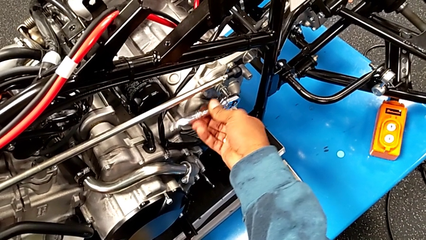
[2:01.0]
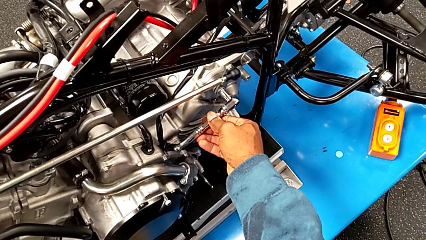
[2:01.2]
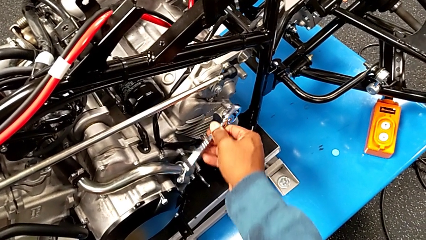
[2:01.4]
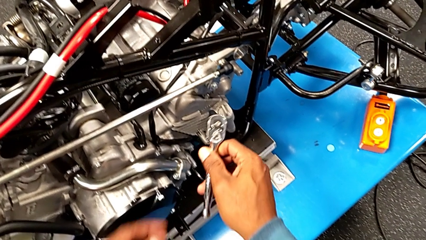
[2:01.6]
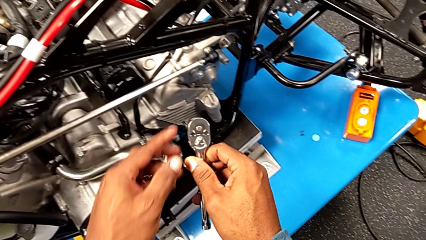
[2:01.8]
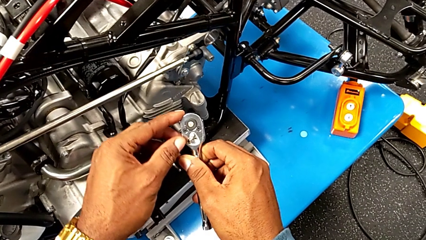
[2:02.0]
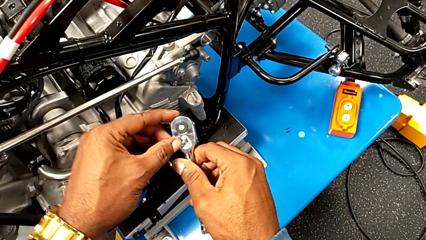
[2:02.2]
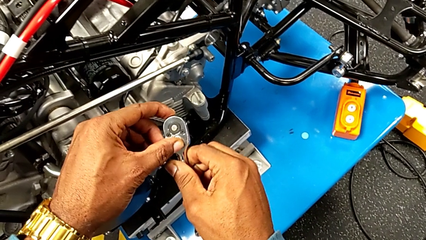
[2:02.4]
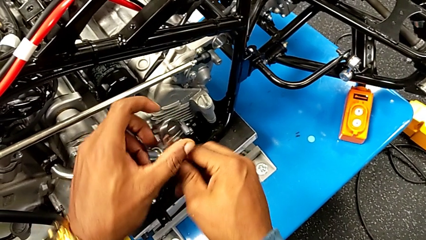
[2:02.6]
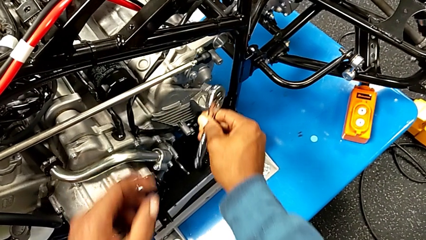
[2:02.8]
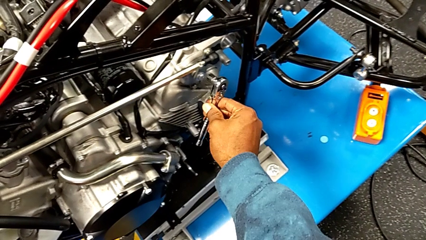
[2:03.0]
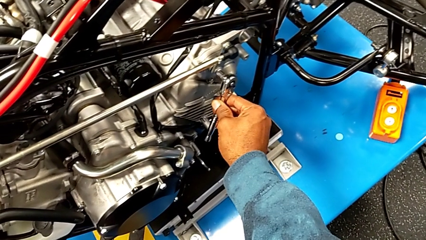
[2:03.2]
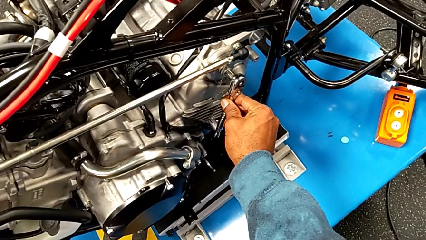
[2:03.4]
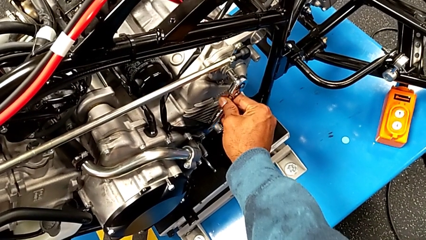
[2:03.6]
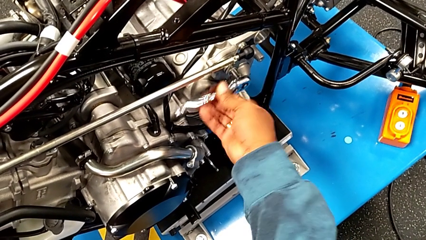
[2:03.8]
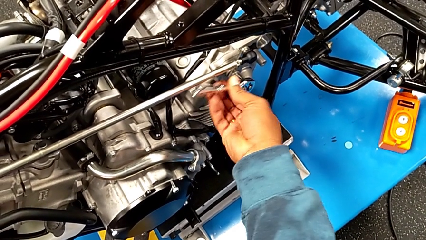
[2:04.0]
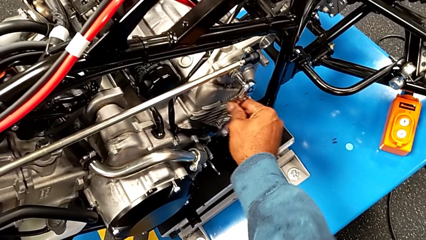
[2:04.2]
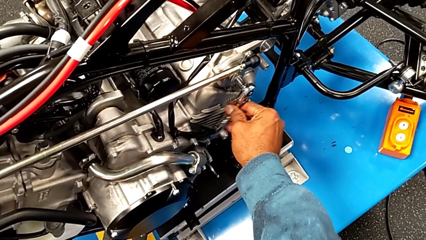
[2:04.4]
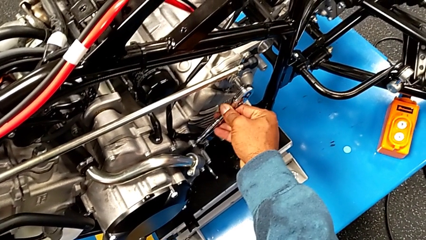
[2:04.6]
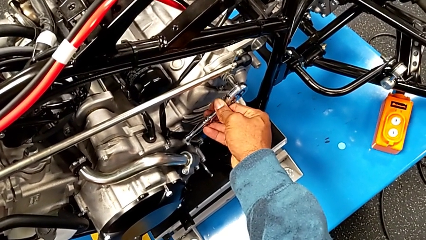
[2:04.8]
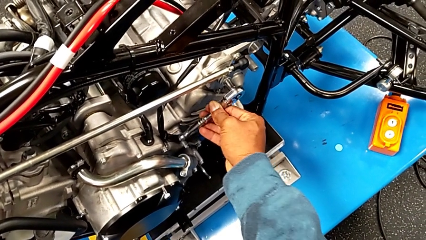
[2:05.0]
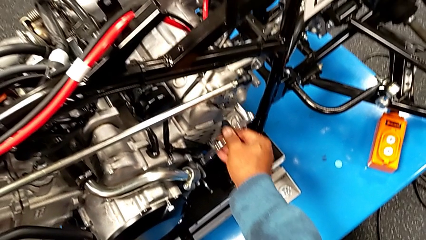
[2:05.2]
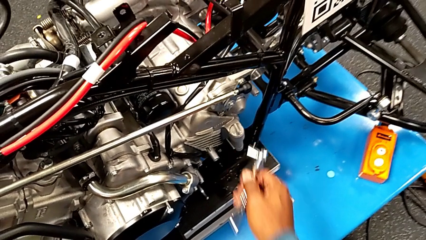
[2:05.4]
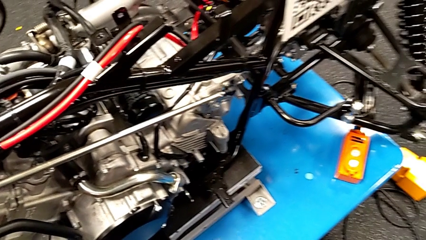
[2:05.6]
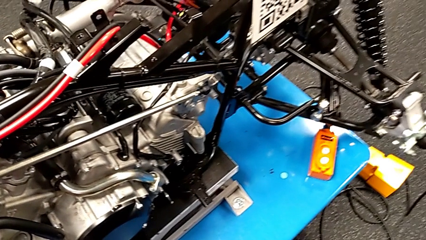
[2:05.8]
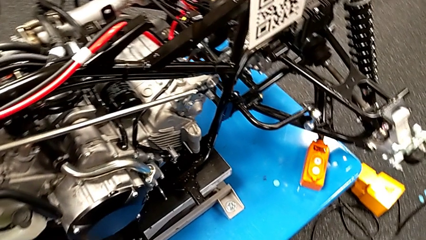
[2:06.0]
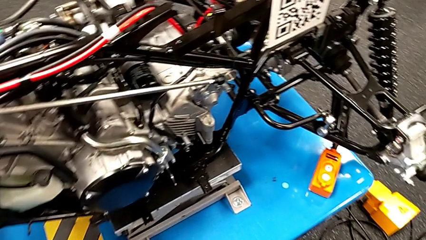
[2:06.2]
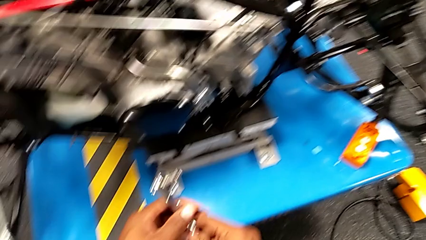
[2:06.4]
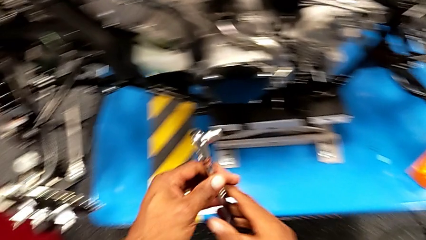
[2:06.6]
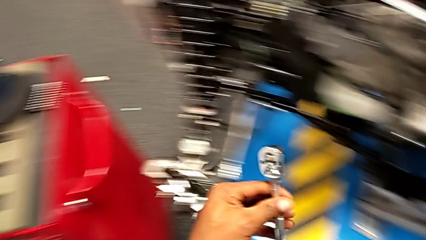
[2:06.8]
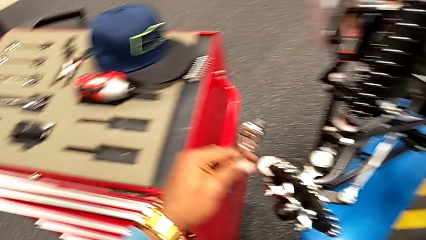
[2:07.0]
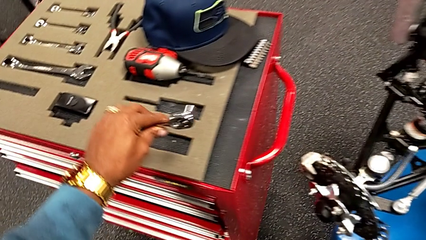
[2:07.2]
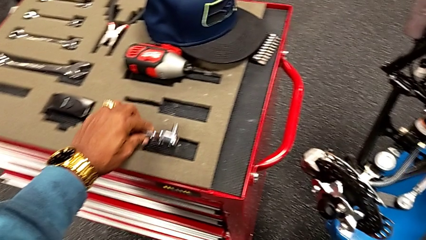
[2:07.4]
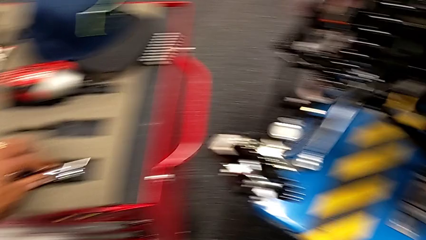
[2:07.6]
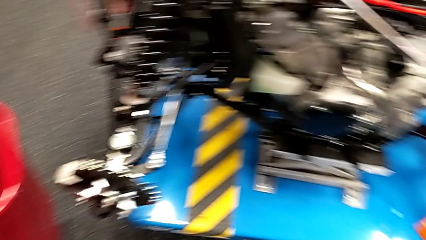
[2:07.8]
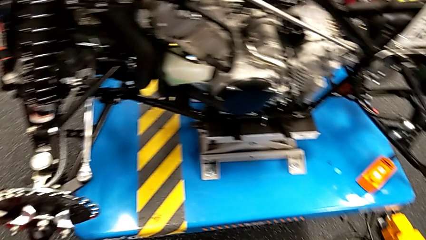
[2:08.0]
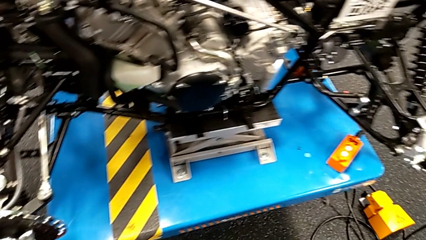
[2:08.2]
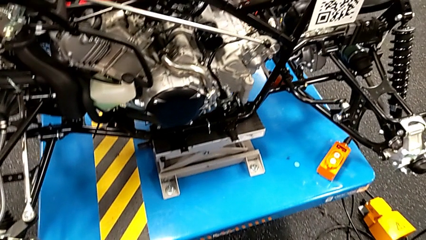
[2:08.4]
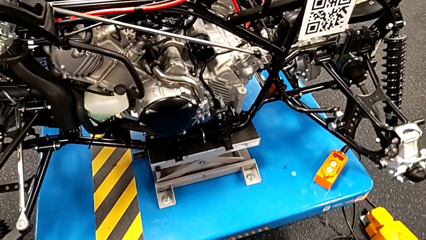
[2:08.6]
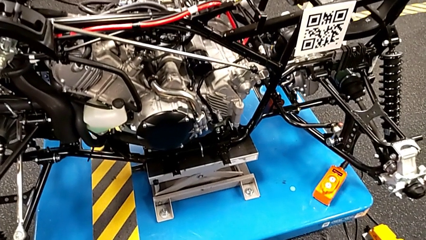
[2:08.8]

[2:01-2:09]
The camera wearer is using the ratchet to screw the bolt. They withdraw the ratchet, slide the ratchet adjuster, insert the ratchet, screw the bolt, withdraw the ratchet and place it.

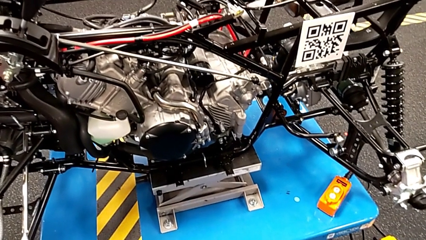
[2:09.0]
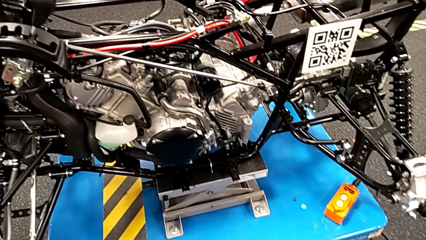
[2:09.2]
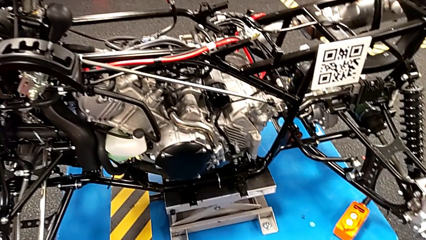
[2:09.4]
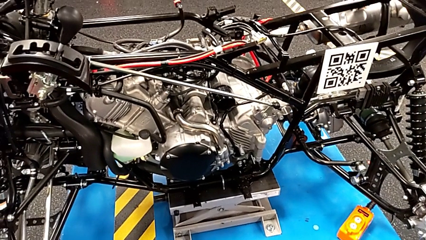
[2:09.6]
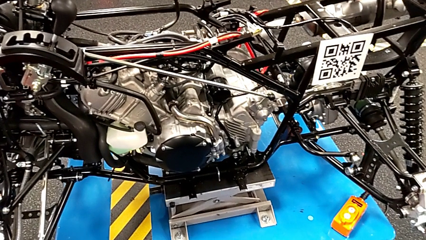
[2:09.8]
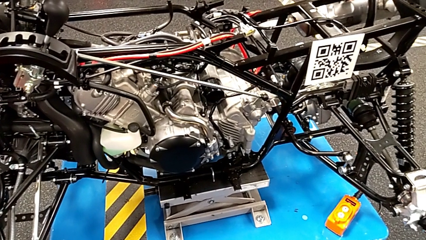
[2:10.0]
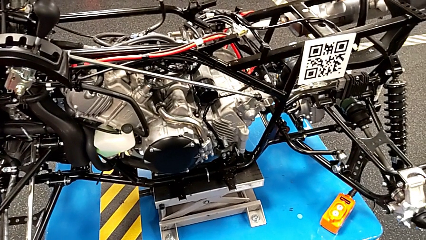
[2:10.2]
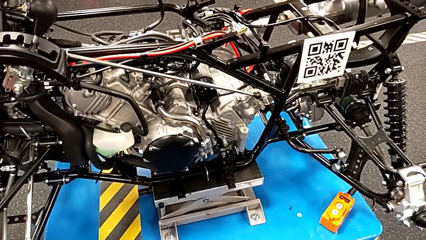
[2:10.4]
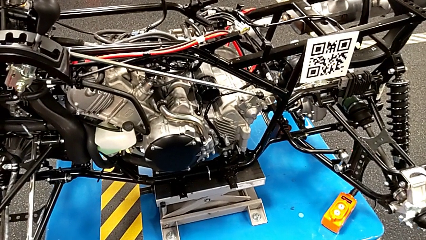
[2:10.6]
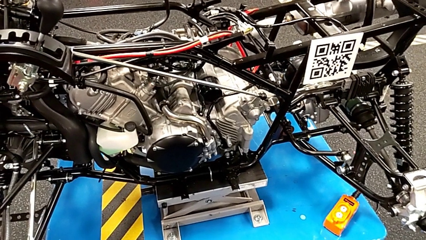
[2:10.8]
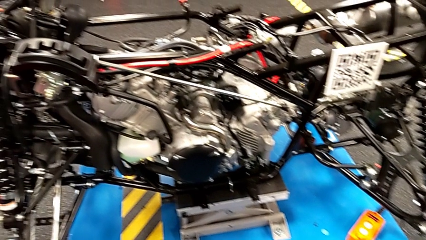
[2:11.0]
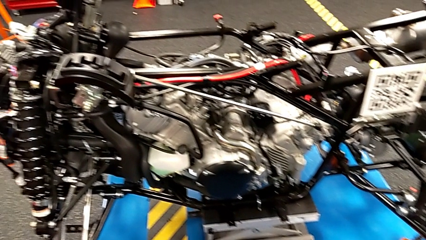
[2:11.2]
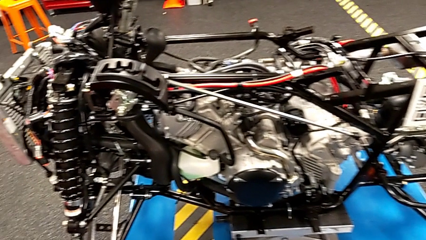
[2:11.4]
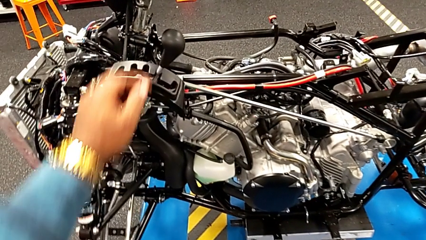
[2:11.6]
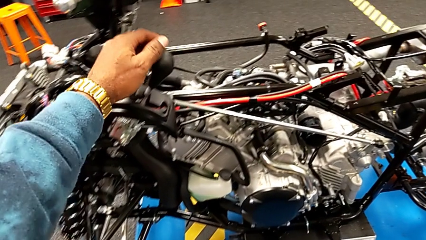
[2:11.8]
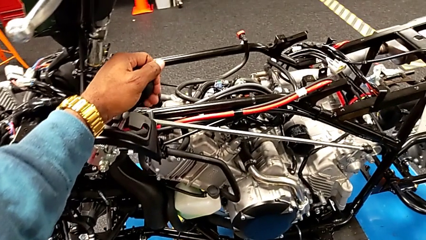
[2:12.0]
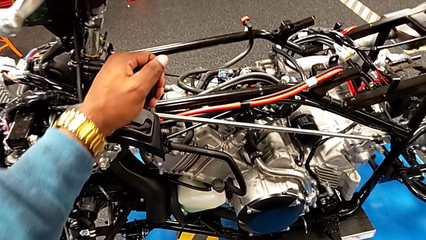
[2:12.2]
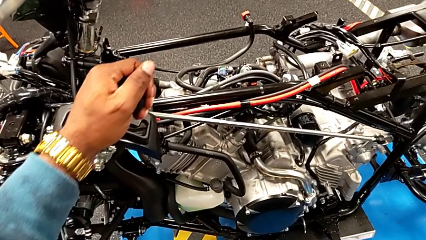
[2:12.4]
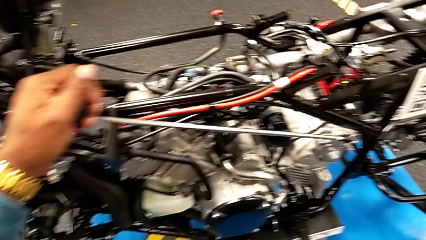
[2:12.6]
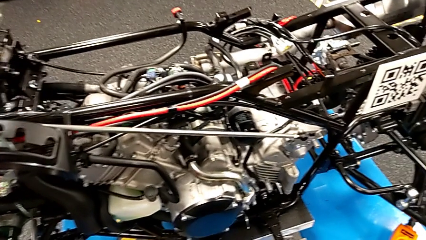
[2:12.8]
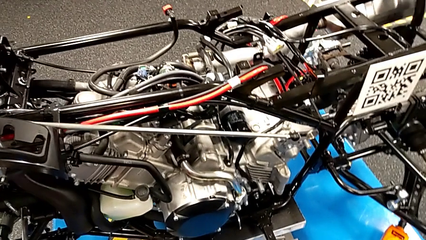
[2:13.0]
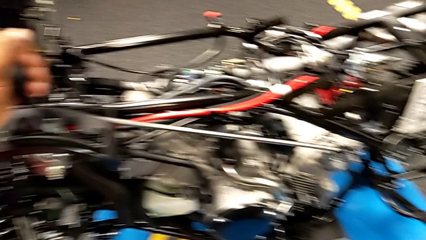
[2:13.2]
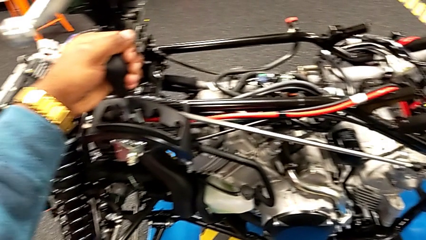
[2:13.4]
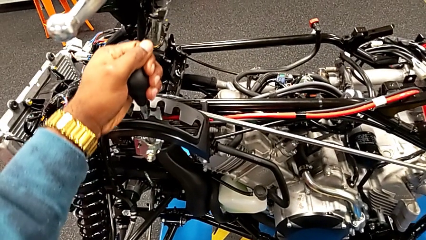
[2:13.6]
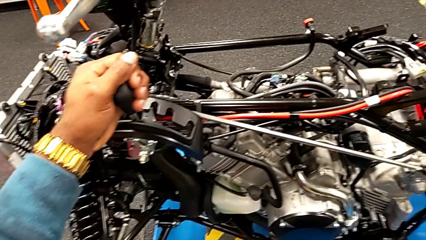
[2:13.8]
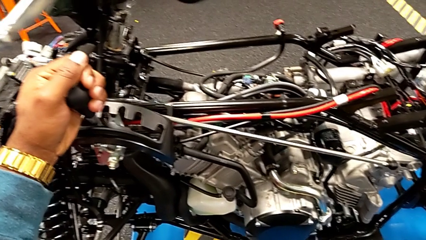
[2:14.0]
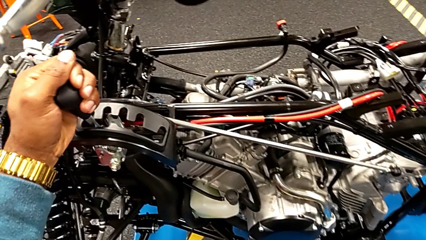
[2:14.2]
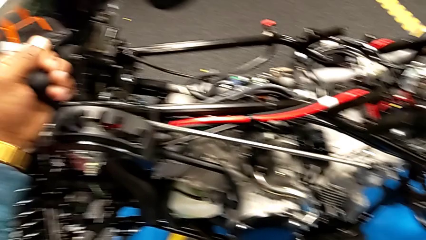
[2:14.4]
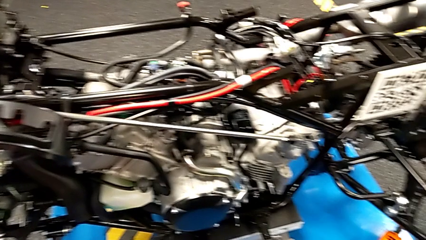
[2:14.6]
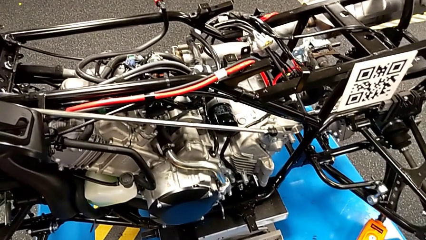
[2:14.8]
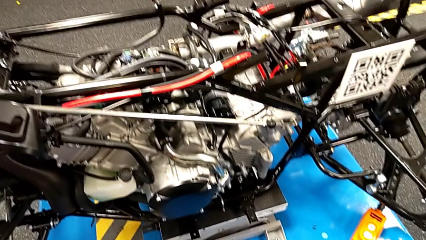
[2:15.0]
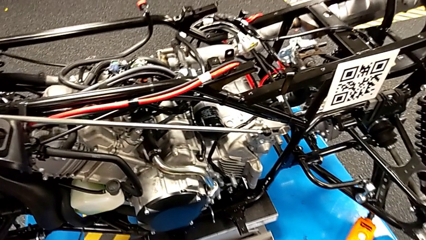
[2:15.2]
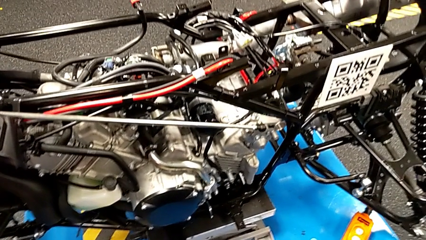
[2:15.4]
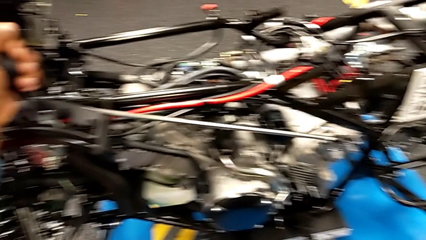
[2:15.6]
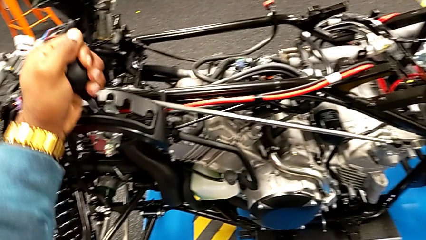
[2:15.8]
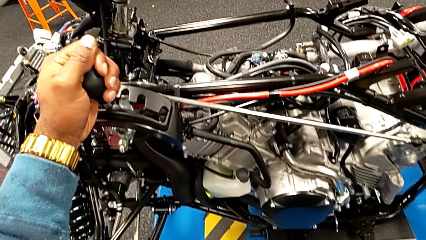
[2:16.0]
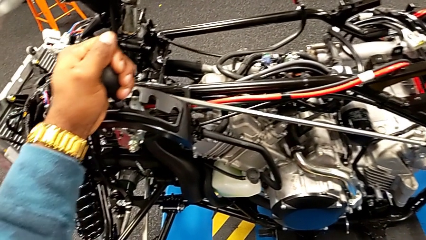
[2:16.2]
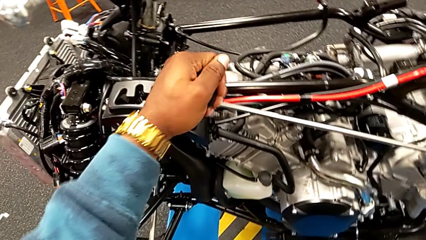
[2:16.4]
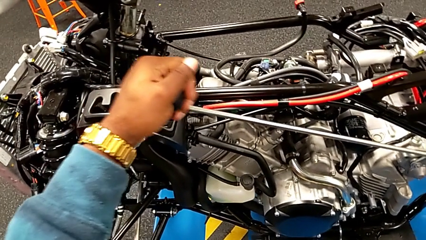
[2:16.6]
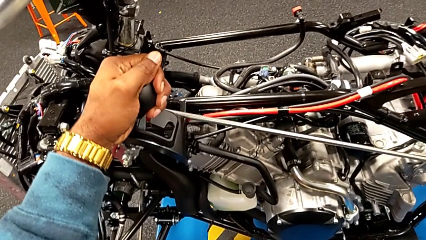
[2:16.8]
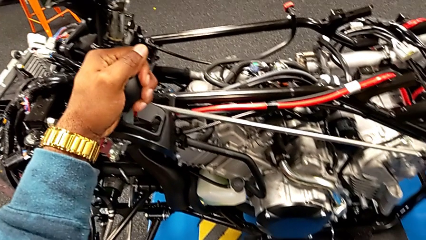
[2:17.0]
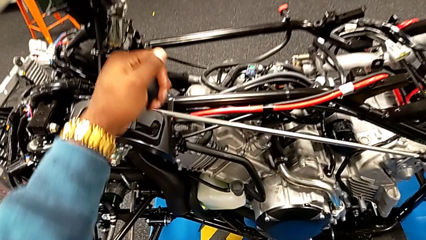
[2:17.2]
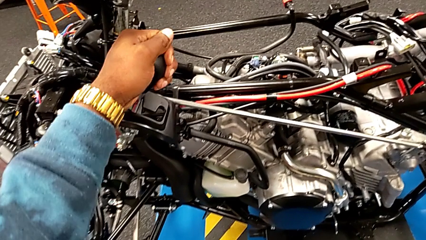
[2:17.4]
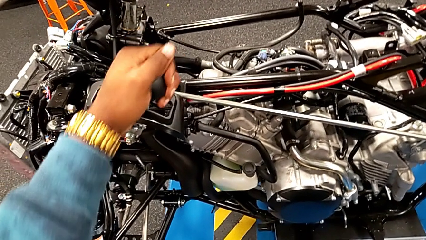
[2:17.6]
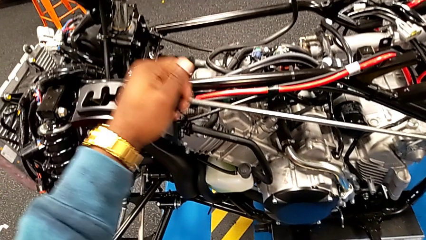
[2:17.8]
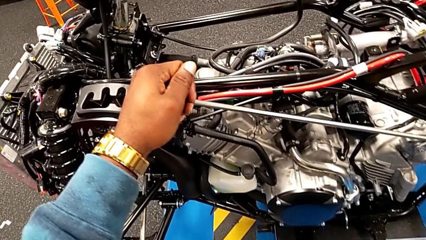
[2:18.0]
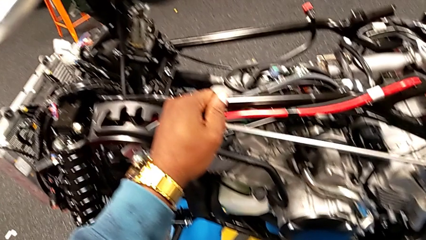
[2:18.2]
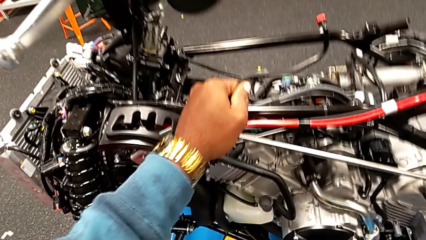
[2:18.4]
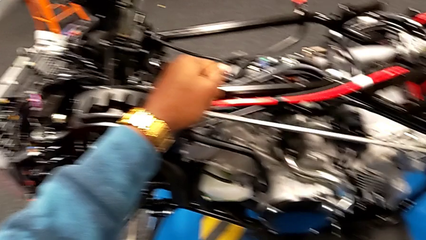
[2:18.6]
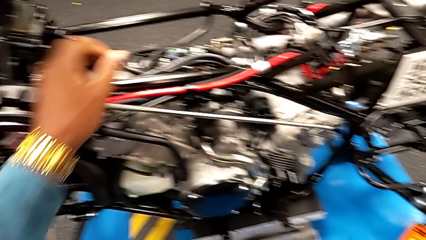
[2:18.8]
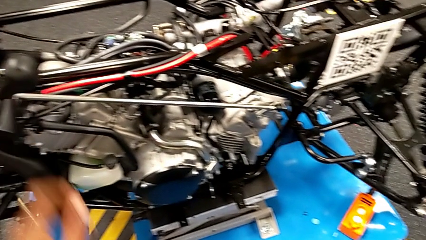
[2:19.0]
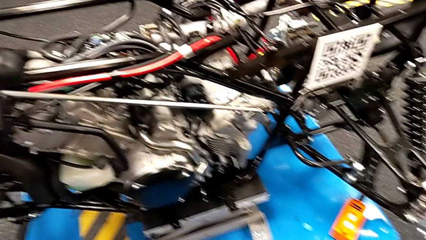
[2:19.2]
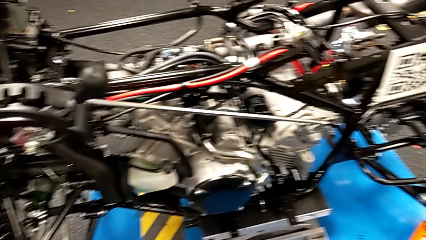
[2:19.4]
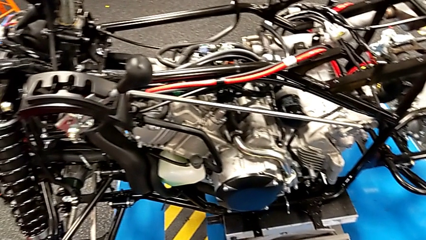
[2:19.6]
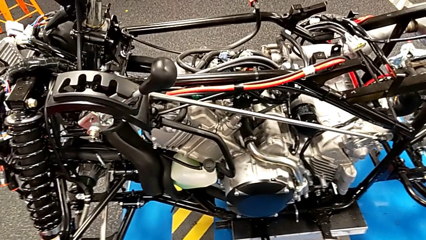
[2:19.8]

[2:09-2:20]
The camera wearer shifts the lever. They grab the lever and shift it.
